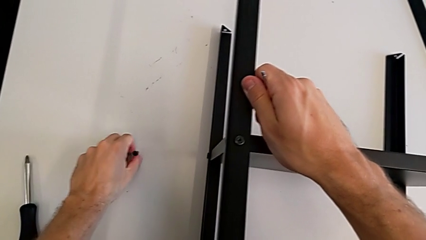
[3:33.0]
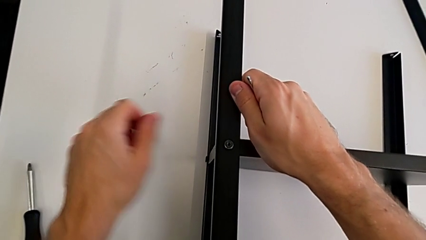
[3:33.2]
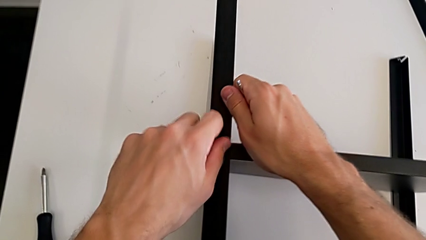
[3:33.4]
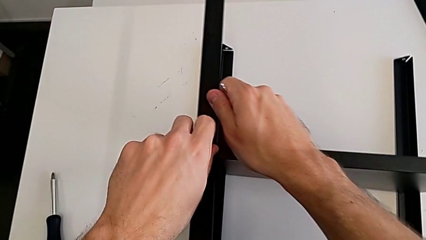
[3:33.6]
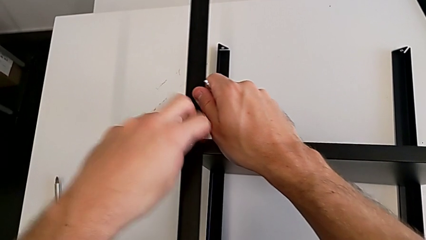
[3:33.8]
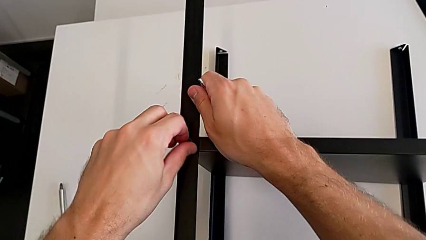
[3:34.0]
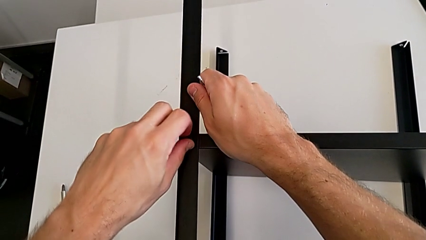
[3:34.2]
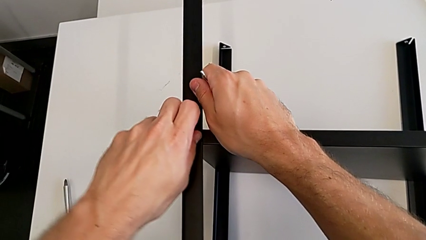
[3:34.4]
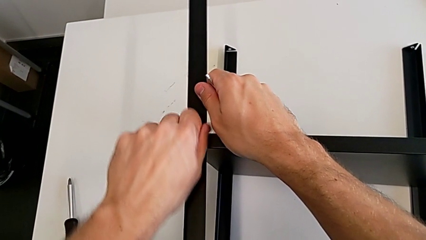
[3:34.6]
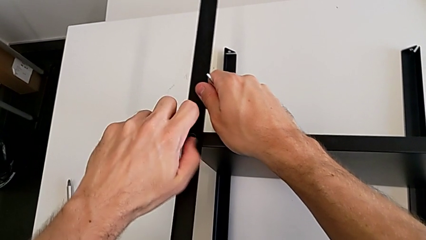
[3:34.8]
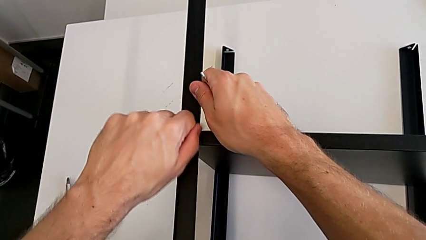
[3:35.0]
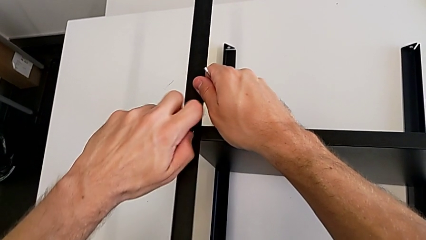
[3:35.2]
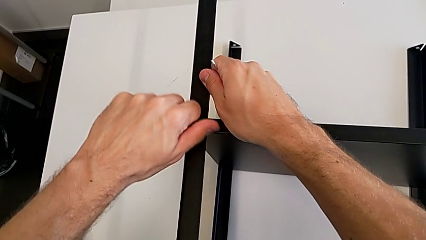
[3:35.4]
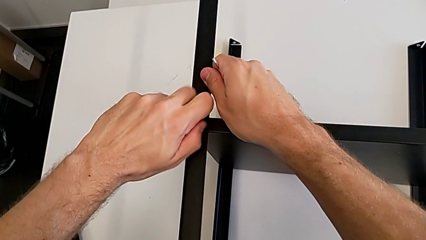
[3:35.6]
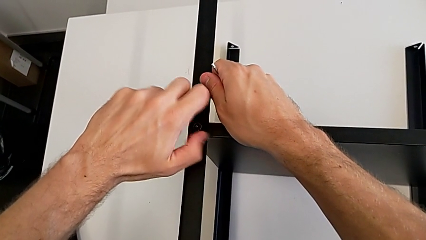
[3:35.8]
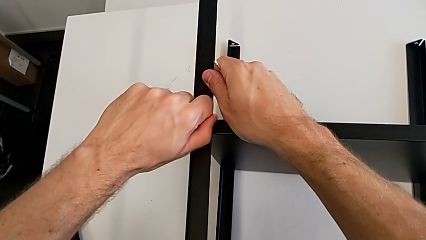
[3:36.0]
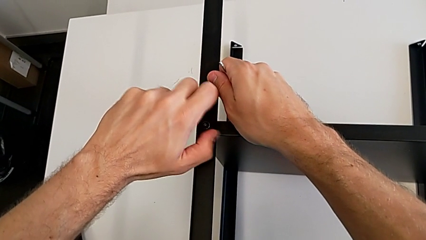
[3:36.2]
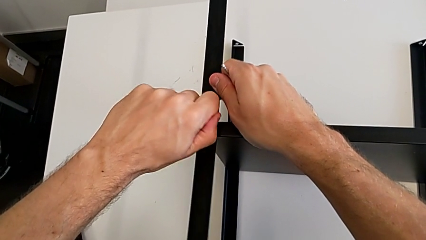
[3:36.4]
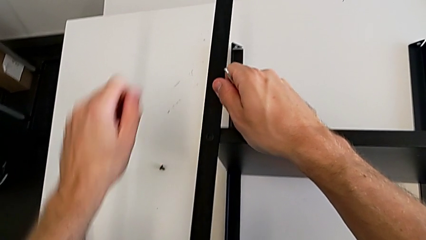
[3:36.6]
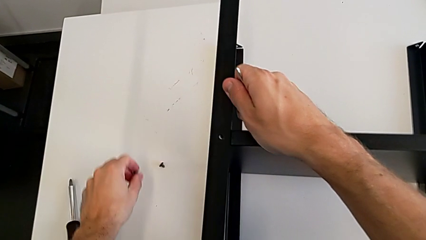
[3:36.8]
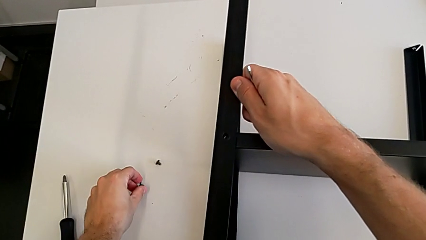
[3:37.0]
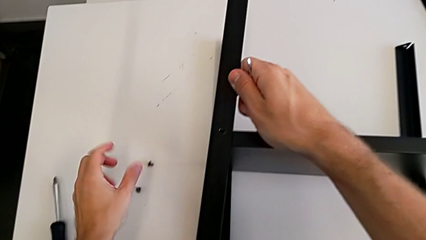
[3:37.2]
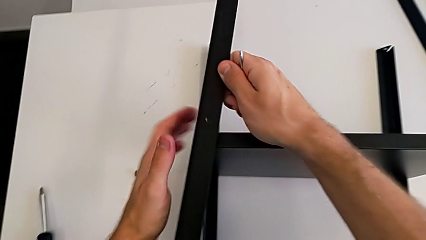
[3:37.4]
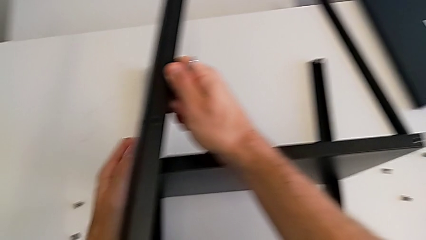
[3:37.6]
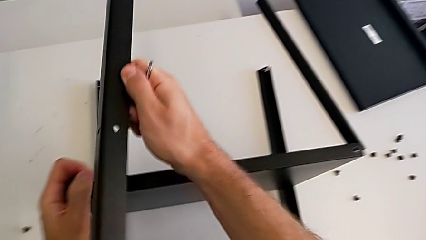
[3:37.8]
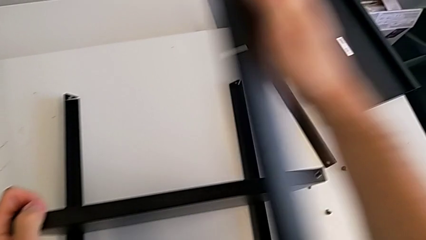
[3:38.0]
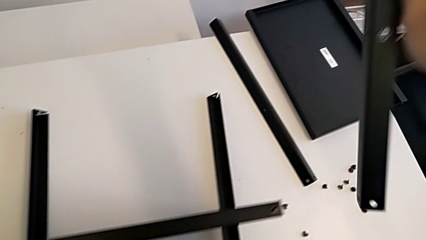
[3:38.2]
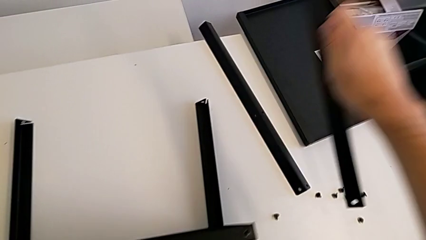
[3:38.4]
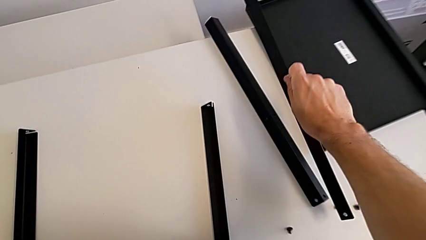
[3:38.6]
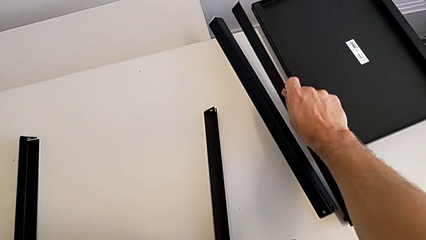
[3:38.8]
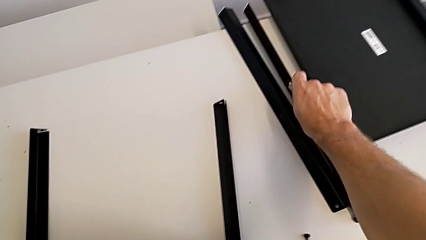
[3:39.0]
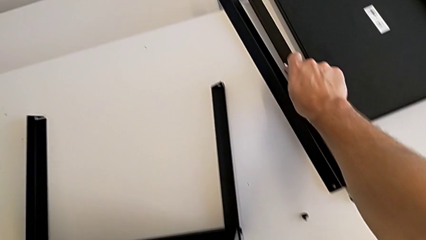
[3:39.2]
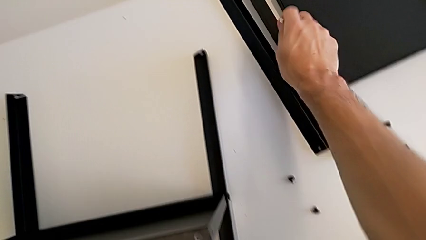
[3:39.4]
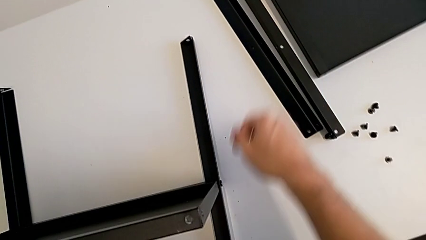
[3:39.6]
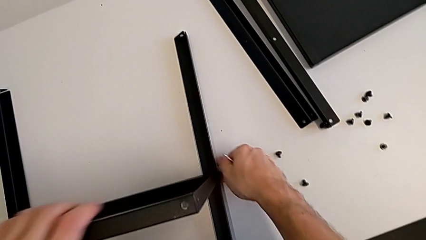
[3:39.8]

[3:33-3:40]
The camera wearer is disassembling the second leg. They unscrew the hex socket head, disassemble it, place it, disassemble the leg and place it.

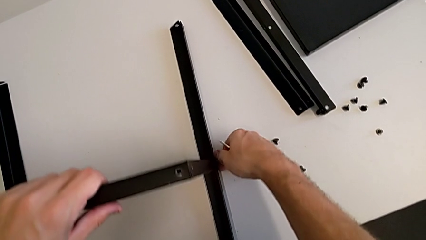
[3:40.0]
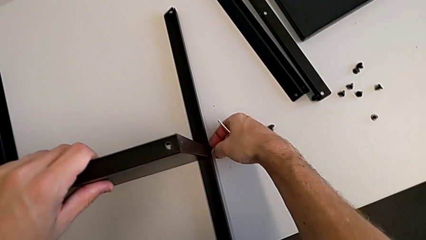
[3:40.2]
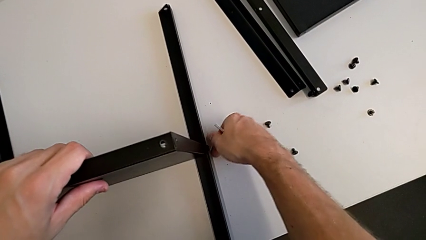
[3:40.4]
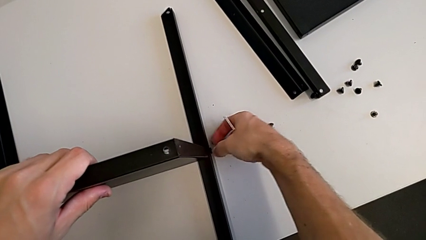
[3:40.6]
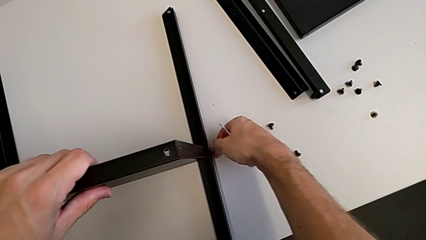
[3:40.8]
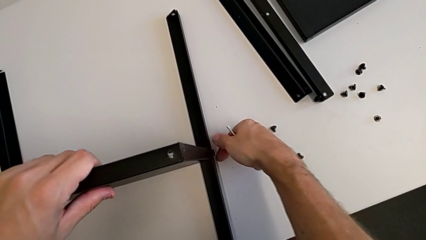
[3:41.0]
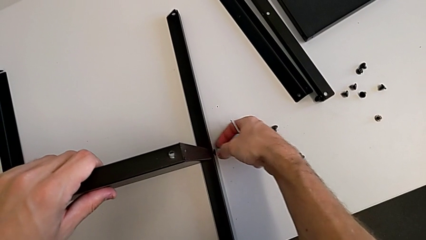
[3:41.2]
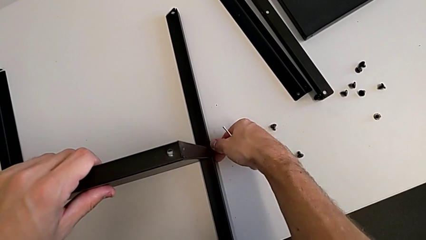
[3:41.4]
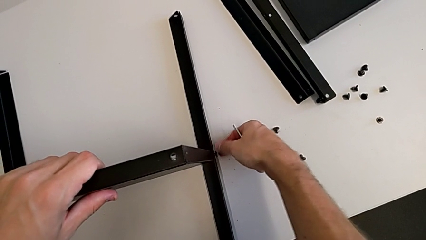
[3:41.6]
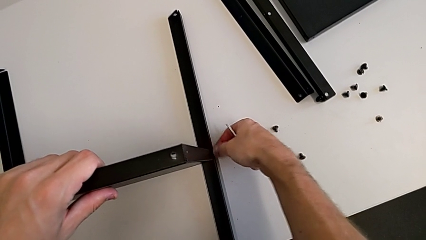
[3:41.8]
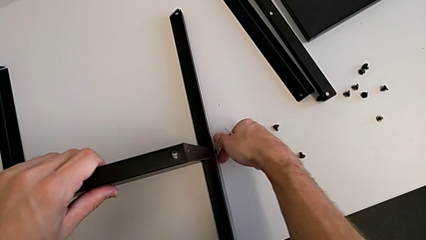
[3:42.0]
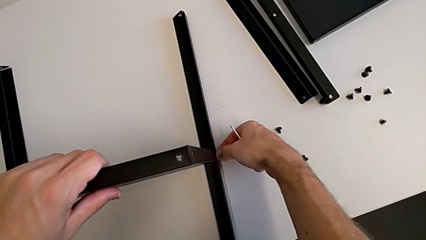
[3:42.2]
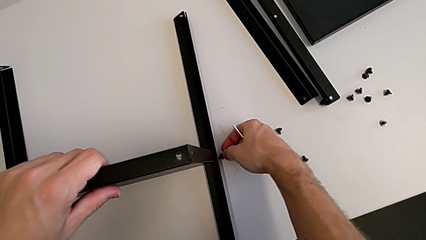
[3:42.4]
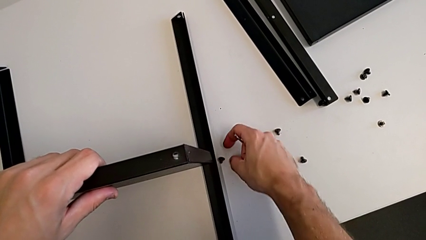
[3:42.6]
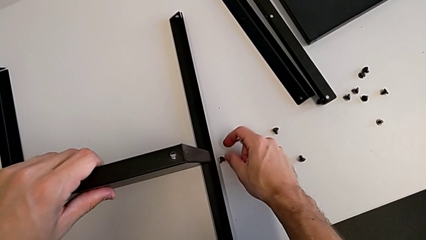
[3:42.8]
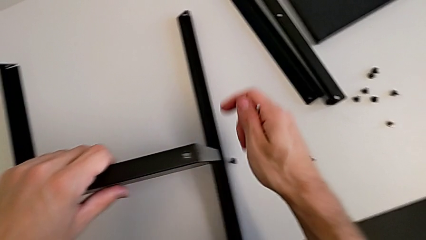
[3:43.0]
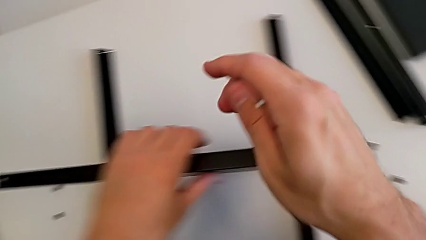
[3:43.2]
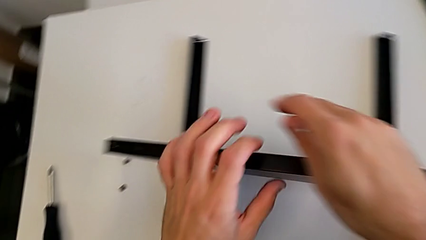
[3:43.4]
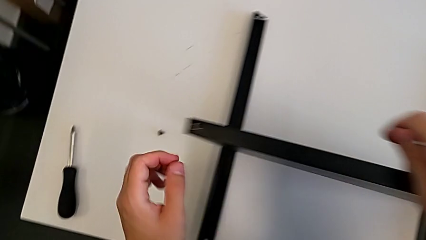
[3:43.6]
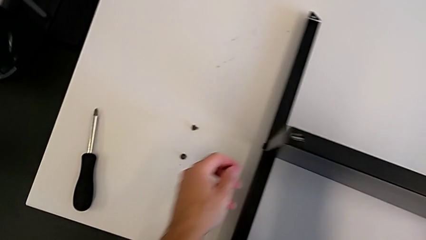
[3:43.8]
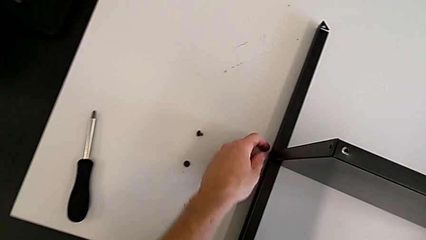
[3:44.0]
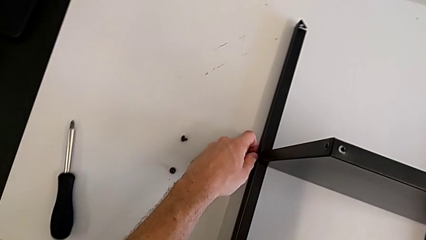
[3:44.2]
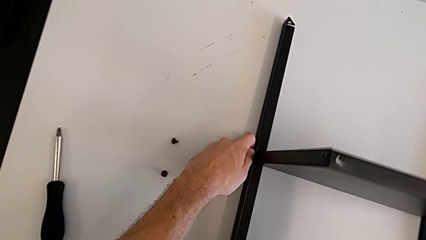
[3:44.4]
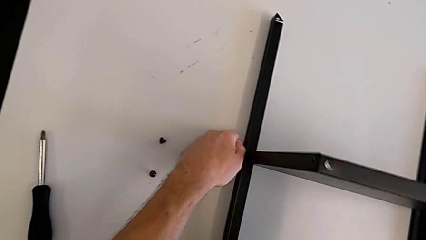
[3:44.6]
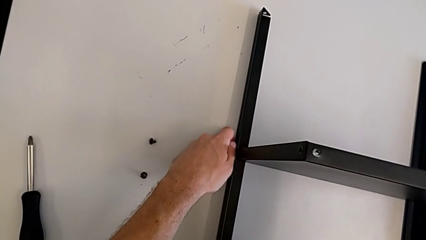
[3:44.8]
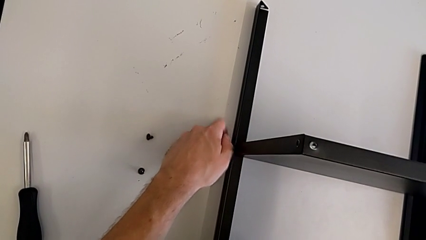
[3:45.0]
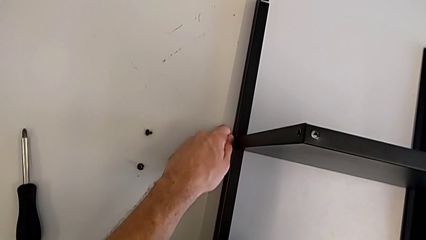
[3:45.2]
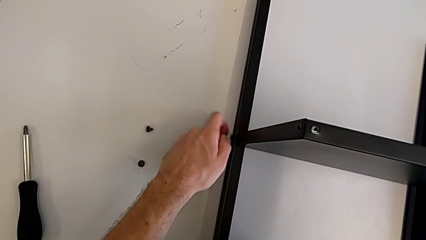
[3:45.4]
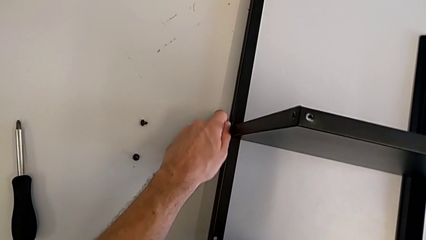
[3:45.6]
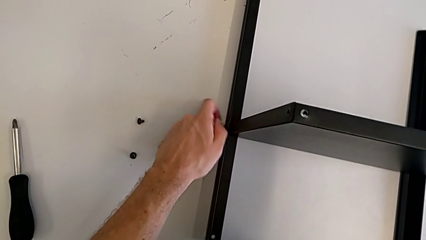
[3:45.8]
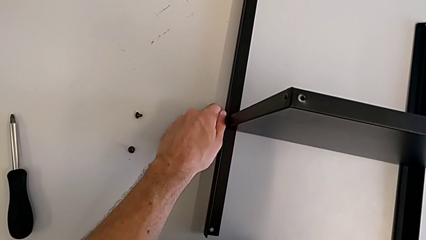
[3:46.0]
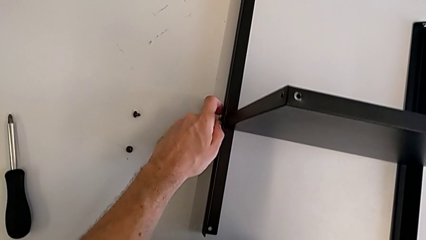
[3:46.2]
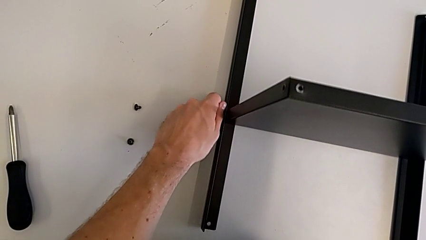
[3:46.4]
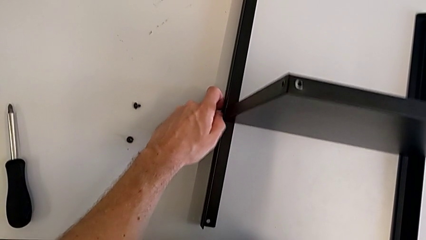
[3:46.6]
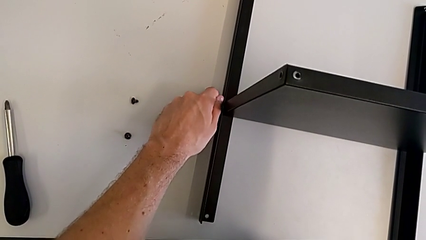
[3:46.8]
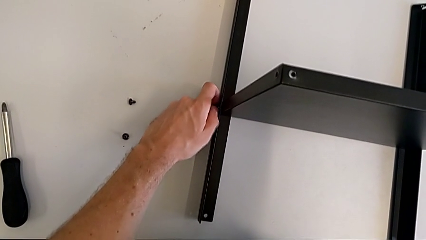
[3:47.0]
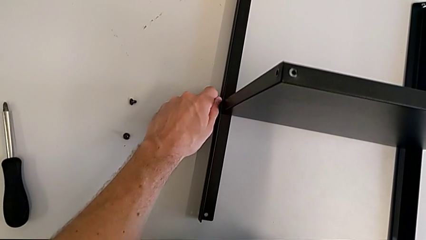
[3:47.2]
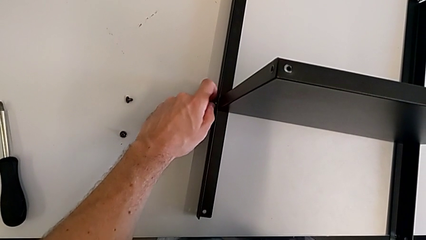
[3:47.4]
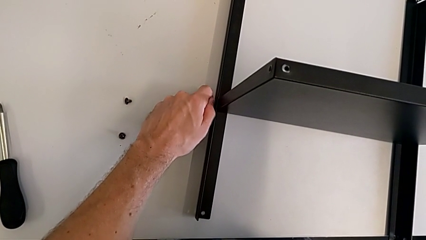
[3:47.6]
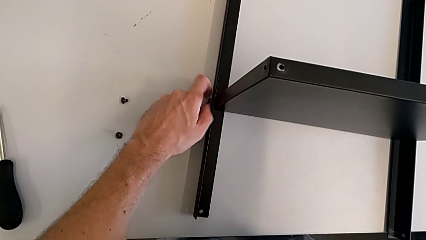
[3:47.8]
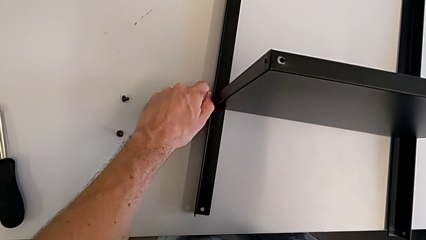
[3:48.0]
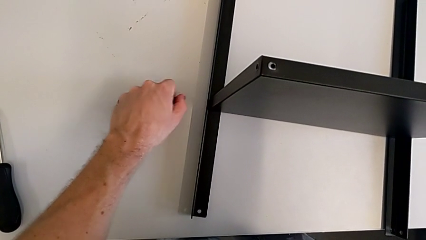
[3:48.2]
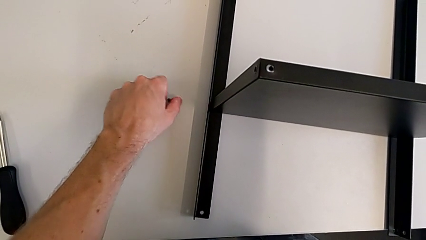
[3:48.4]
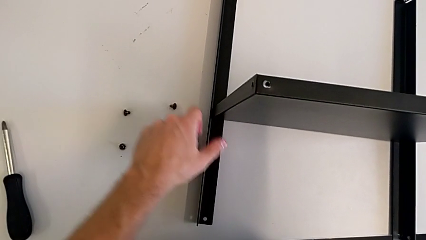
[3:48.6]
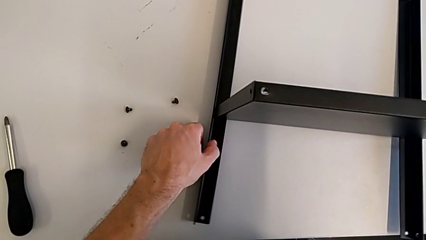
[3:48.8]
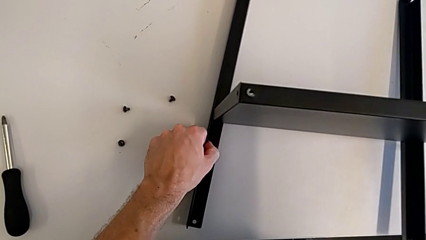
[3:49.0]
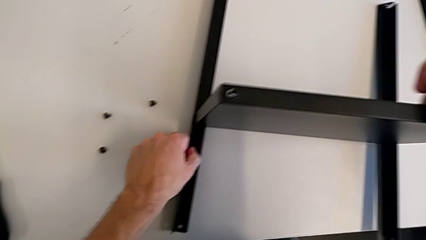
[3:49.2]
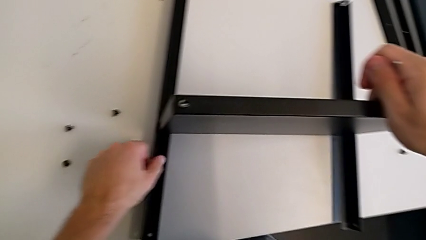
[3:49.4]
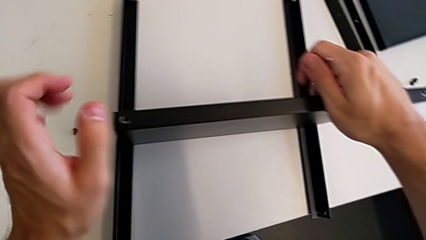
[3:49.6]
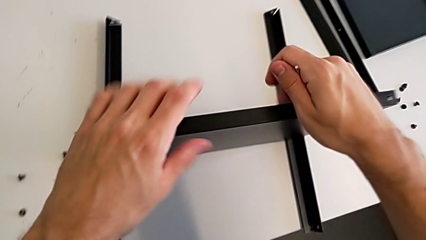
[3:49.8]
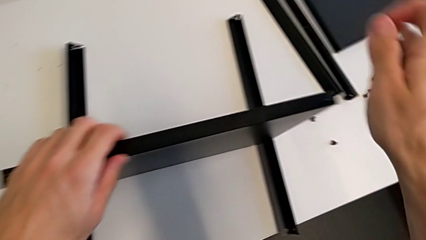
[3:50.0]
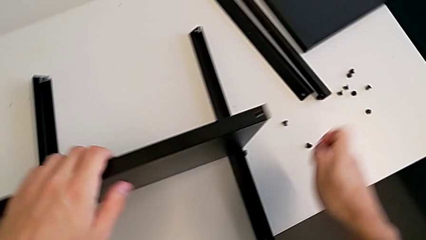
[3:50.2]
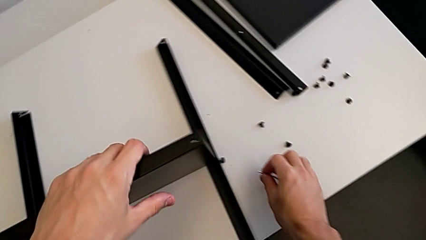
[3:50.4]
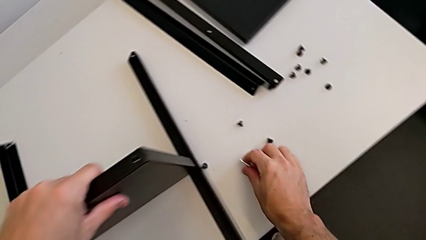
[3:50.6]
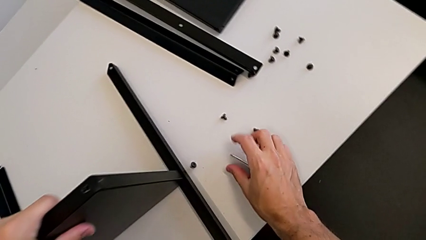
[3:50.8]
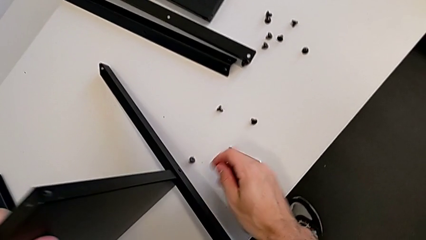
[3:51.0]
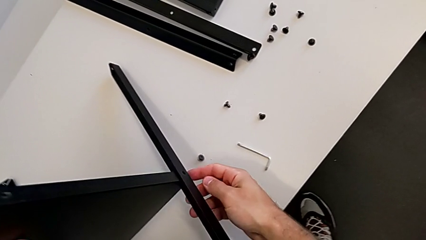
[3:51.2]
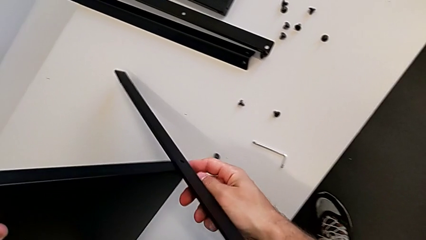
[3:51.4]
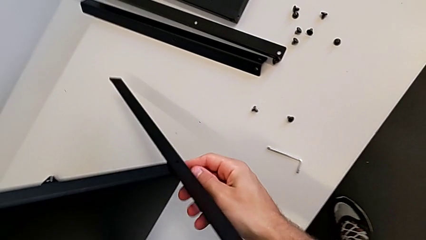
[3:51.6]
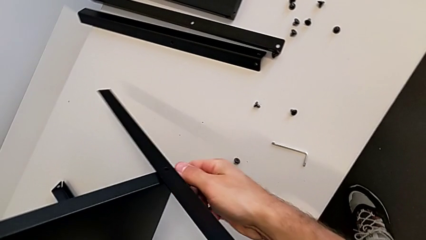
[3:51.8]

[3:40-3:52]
The camera wearer is disassembling the third leg. They unscrew the hex socket head, disassemble it, approach the hex socket head, unscrew it, disassemble it, place it, grab the nightstand, place the Allen wrench with the right hand and grab the nightstand with the left hand.
